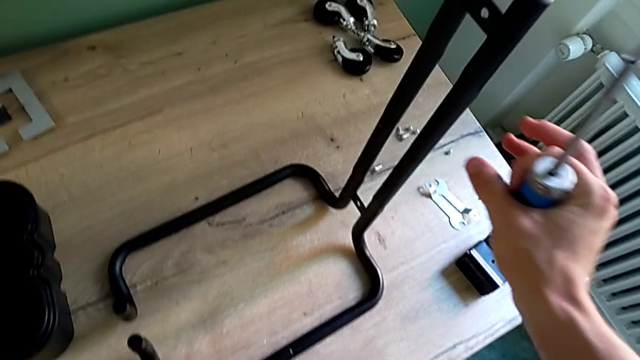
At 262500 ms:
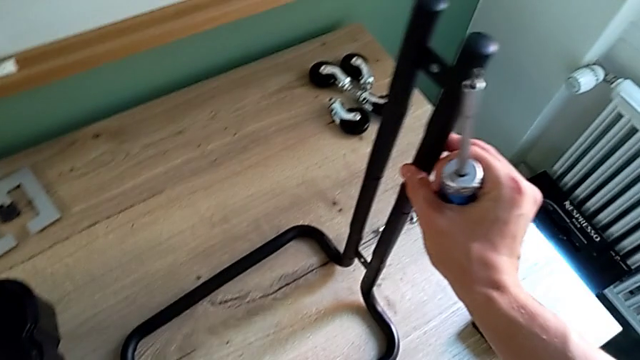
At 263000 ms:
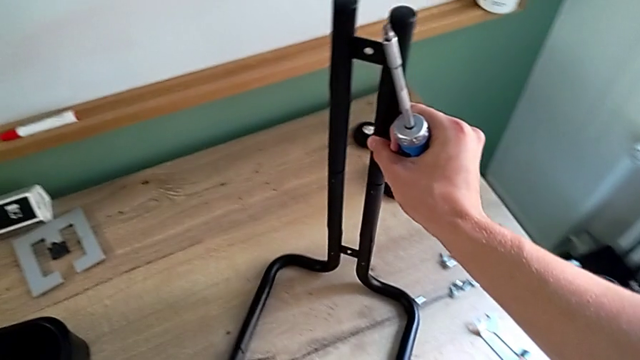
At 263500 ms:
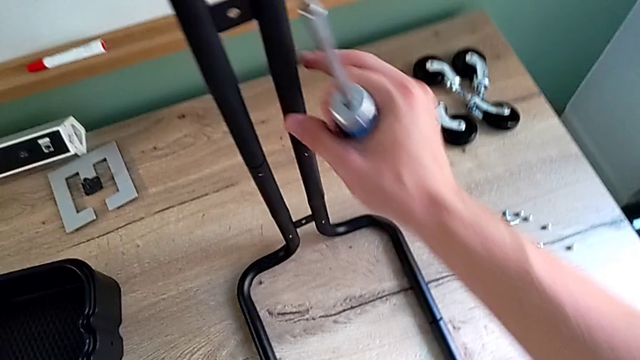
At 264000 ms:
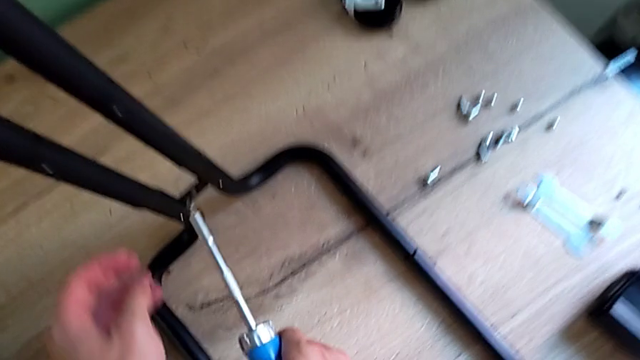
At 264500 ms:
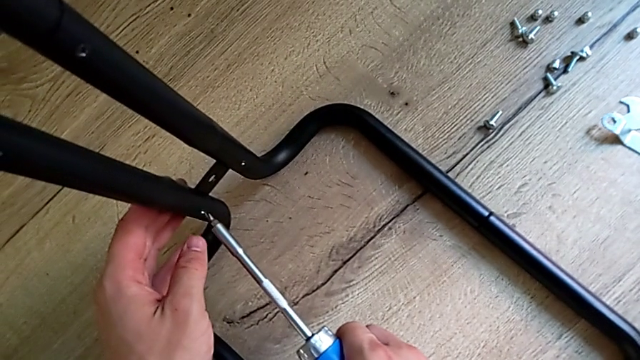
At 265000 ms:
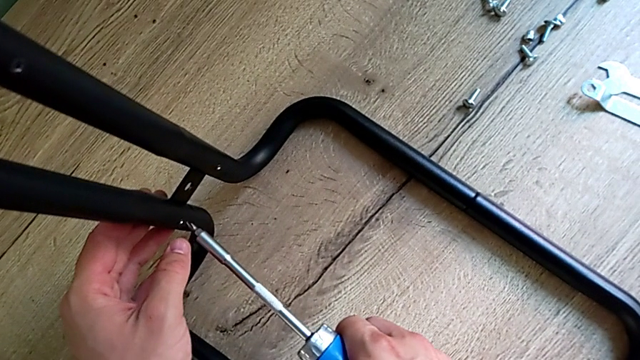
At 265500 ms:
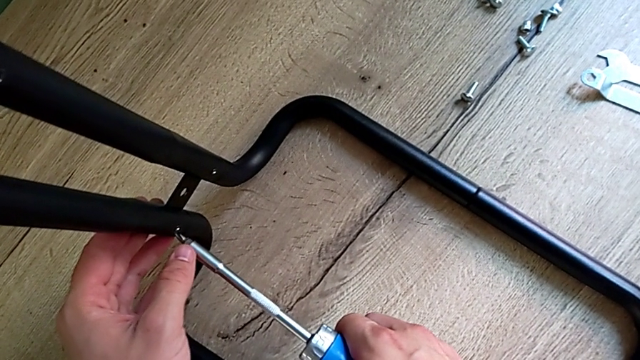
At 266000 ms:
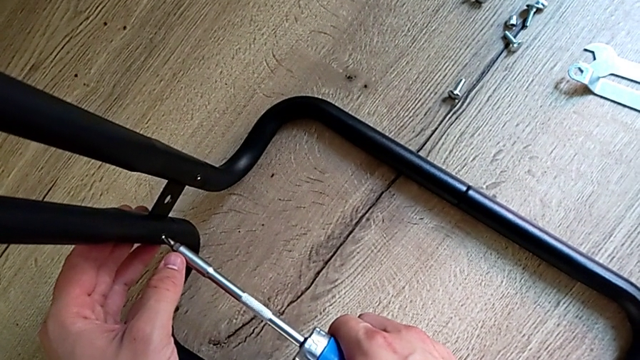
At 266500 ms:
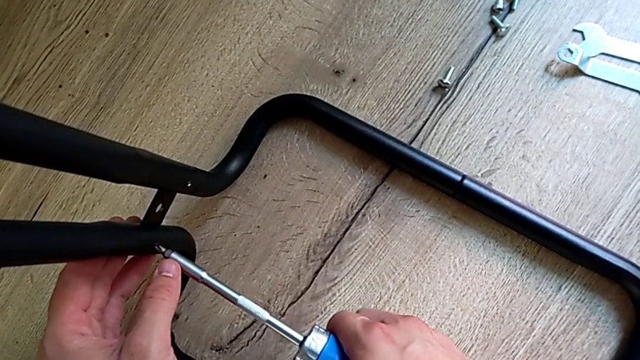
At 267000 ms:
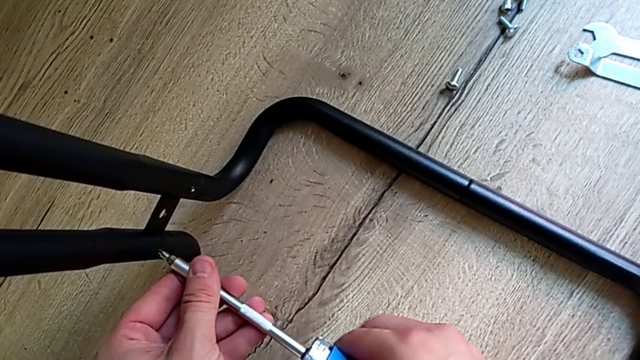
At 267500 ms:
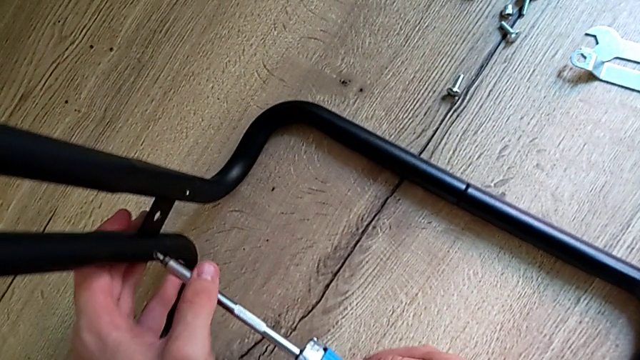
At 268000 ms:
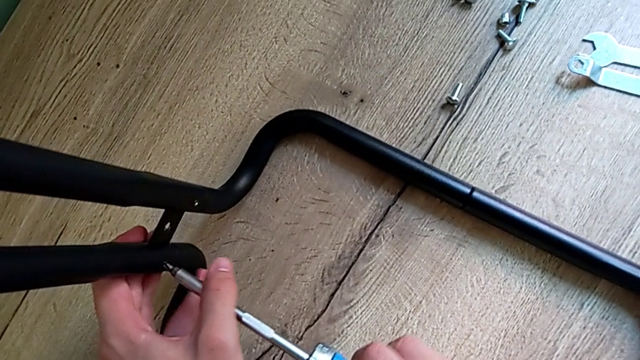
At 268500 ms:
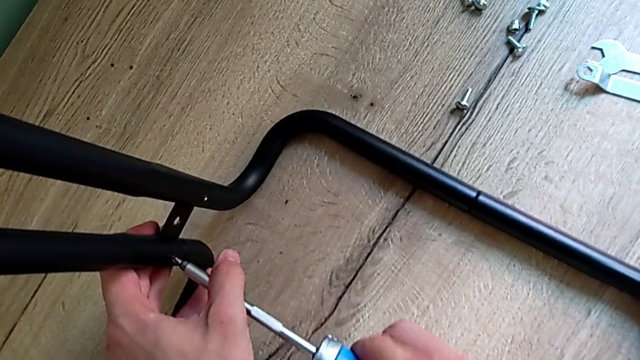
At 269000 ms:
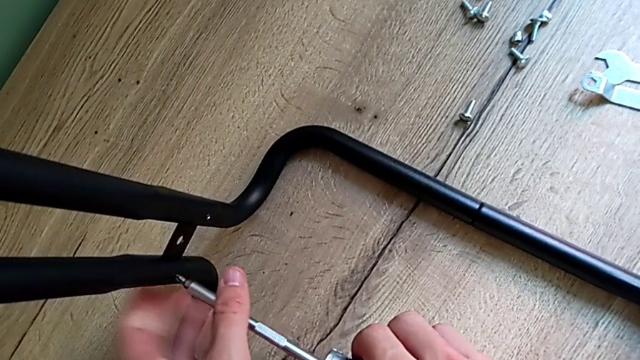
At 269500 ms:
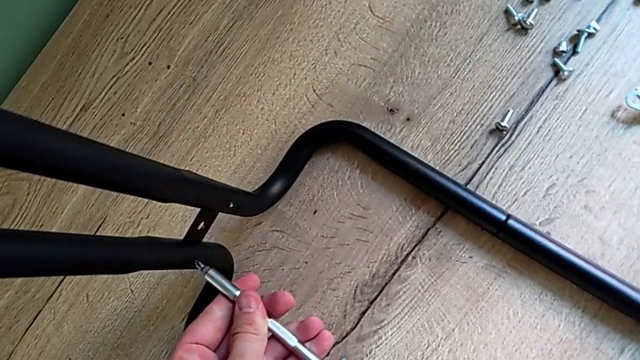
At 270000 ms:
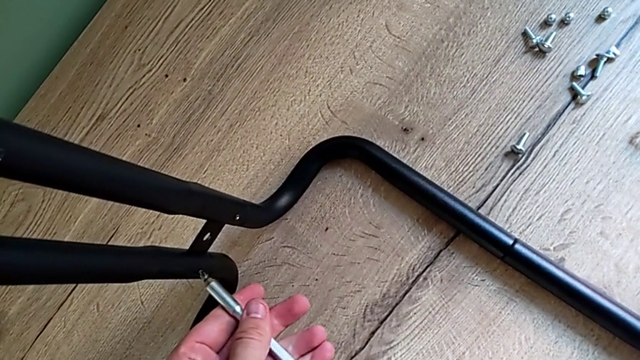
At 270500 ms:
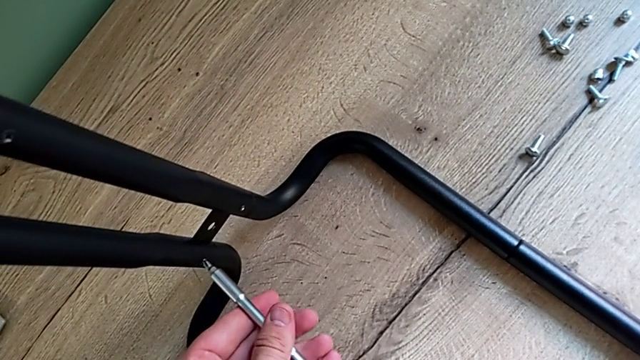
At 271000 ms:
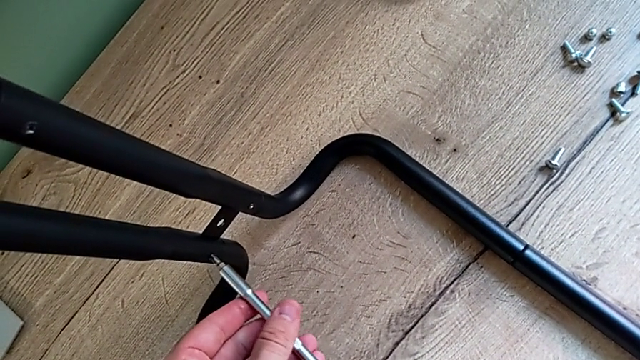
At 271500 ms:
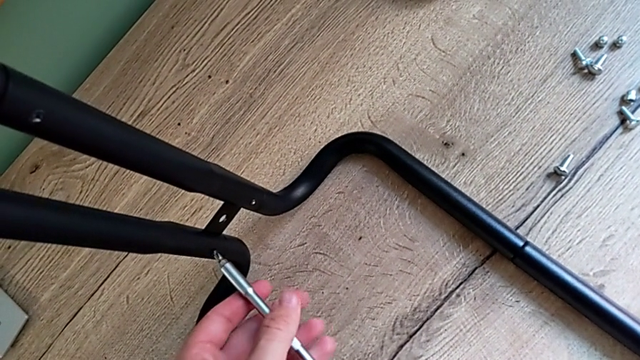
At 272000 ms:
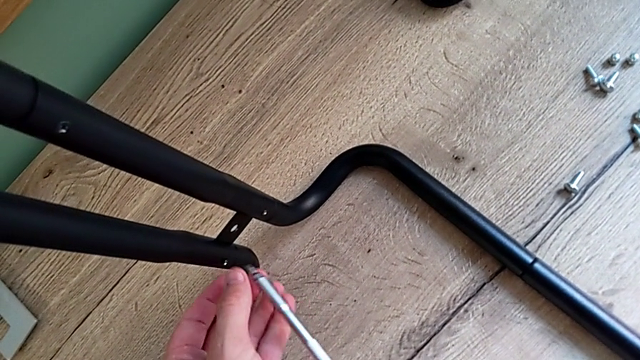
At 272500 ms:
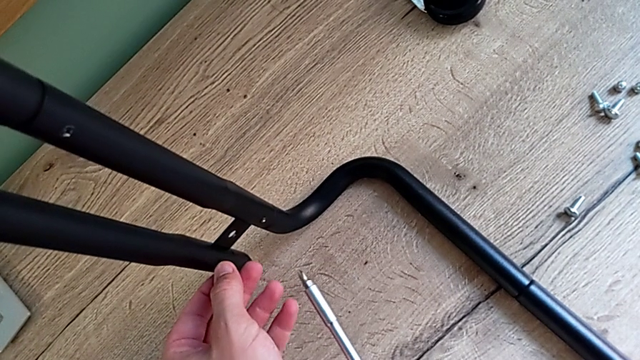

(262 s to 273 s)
The camera wearer is disassembling the second sidebar. They slide the half frame and unscrew the screwdriver.

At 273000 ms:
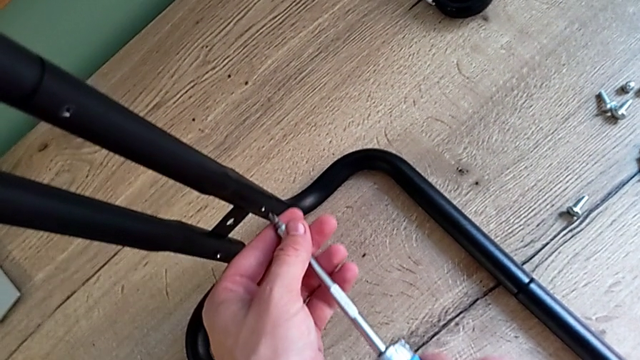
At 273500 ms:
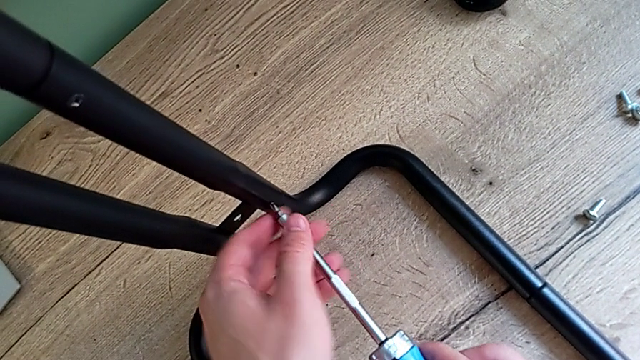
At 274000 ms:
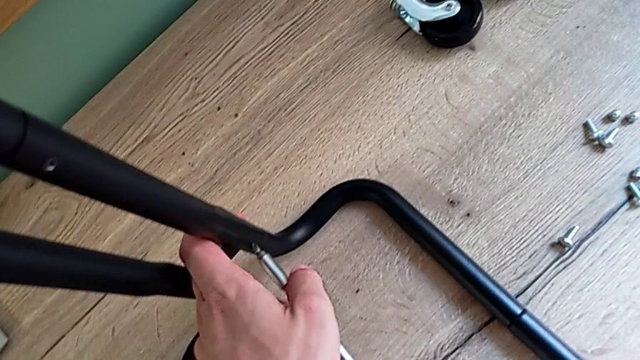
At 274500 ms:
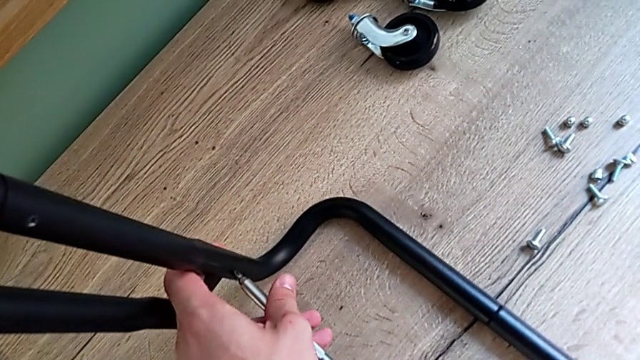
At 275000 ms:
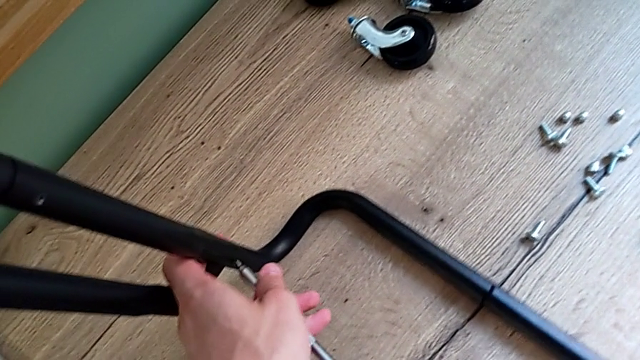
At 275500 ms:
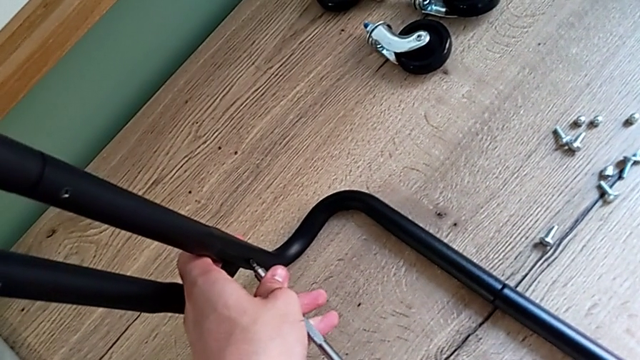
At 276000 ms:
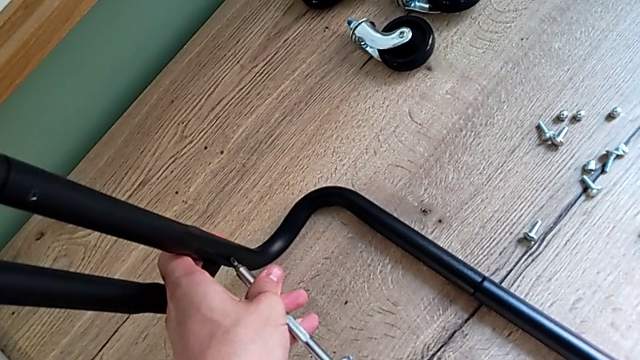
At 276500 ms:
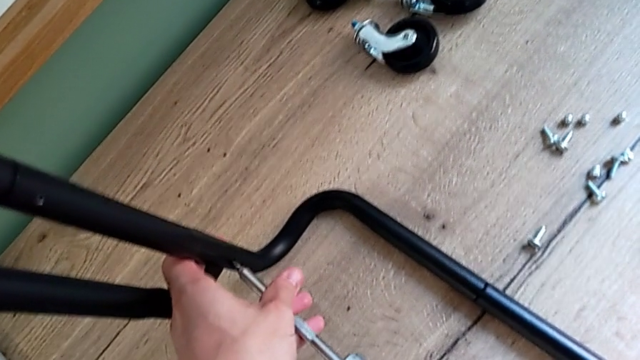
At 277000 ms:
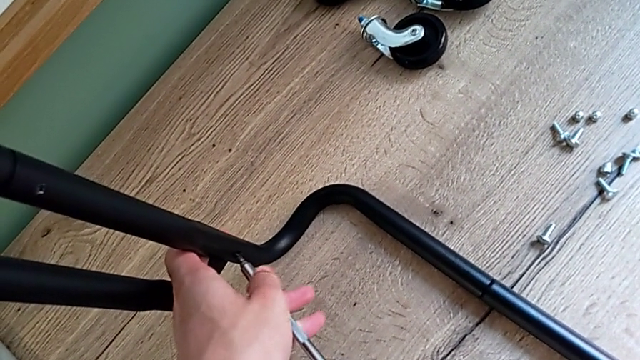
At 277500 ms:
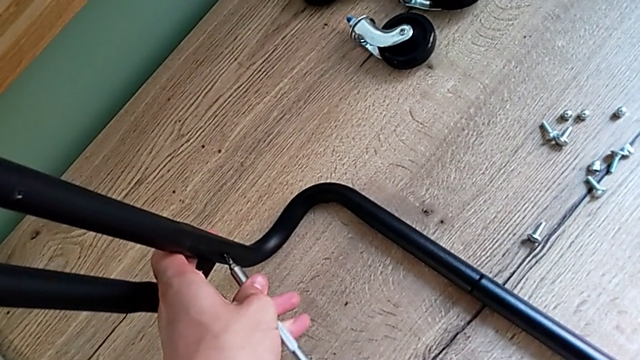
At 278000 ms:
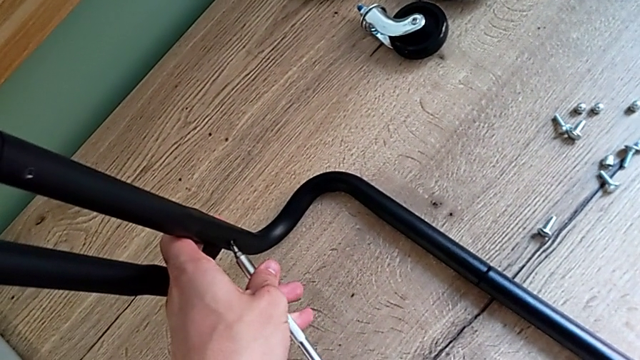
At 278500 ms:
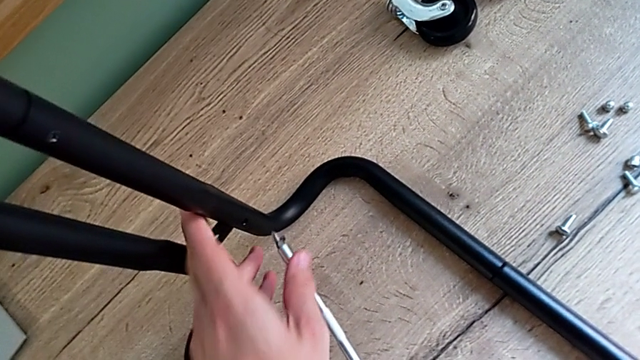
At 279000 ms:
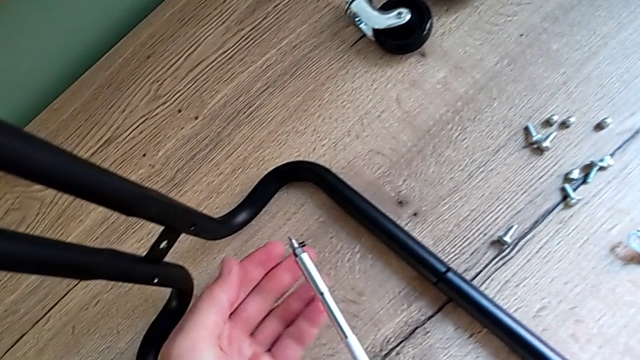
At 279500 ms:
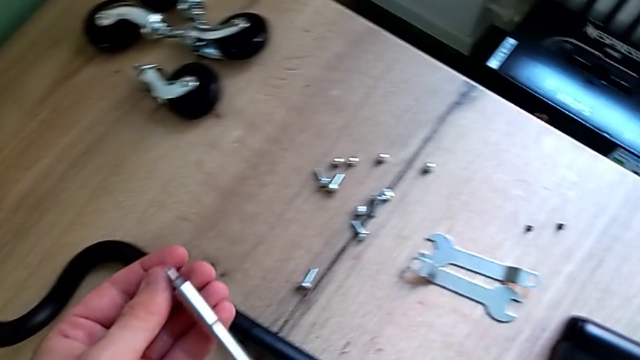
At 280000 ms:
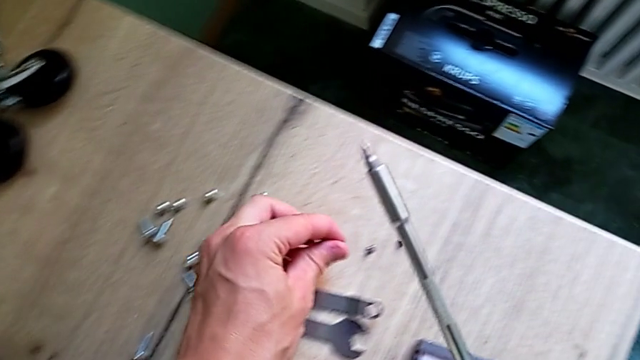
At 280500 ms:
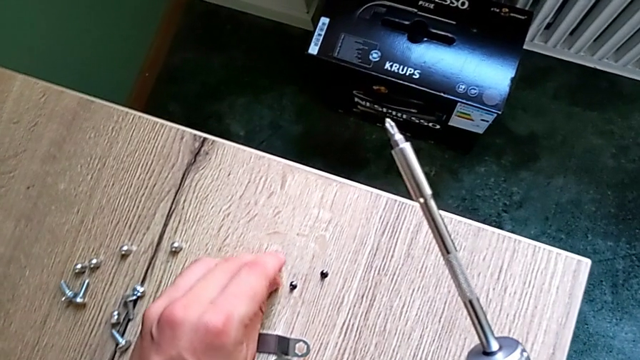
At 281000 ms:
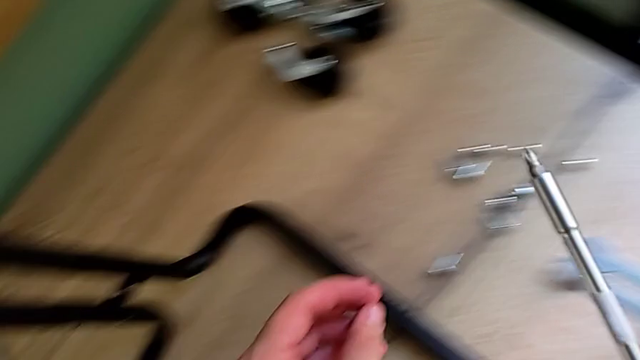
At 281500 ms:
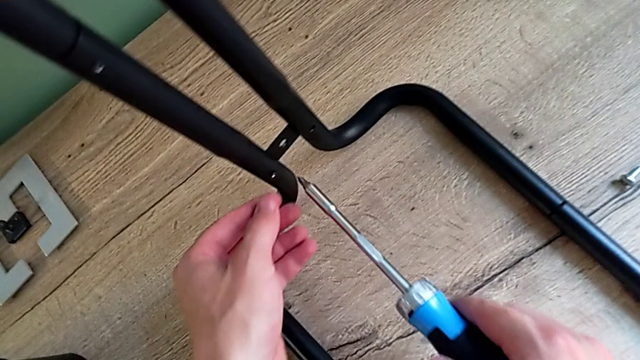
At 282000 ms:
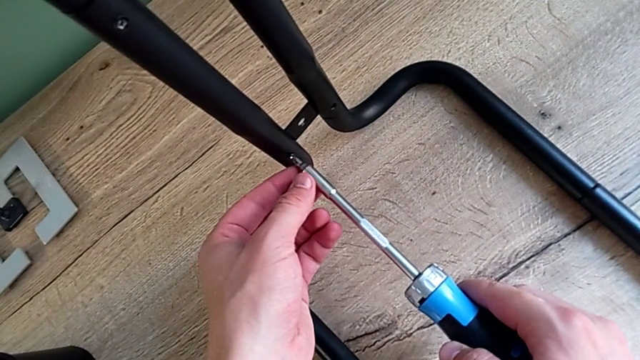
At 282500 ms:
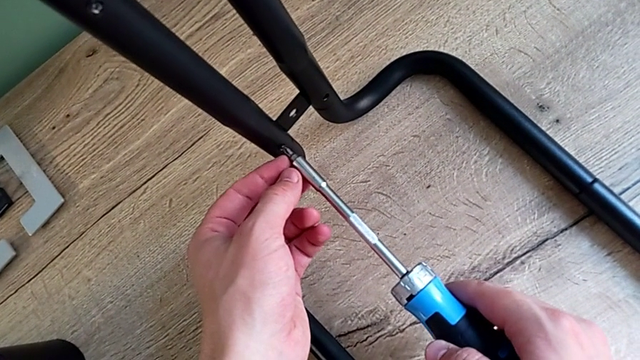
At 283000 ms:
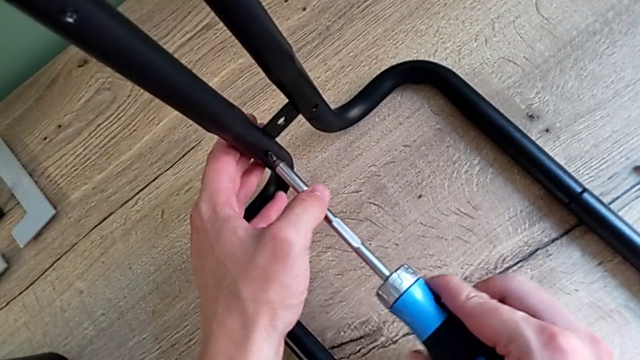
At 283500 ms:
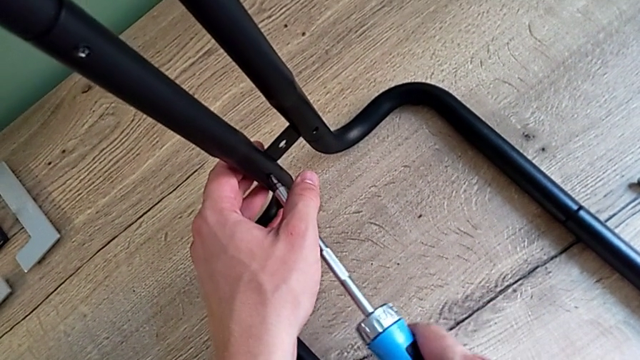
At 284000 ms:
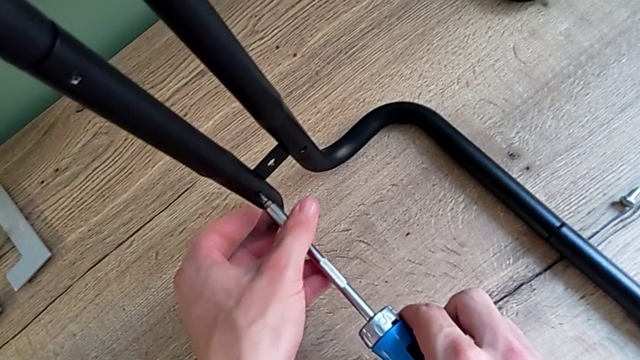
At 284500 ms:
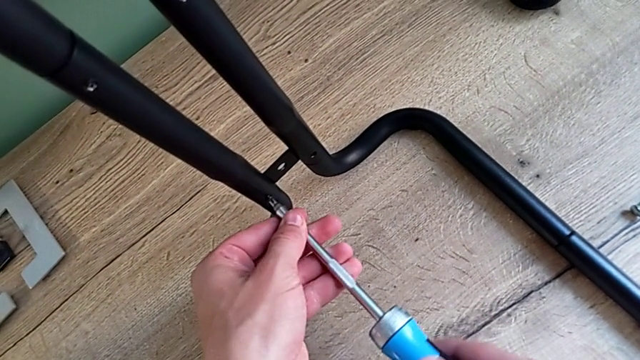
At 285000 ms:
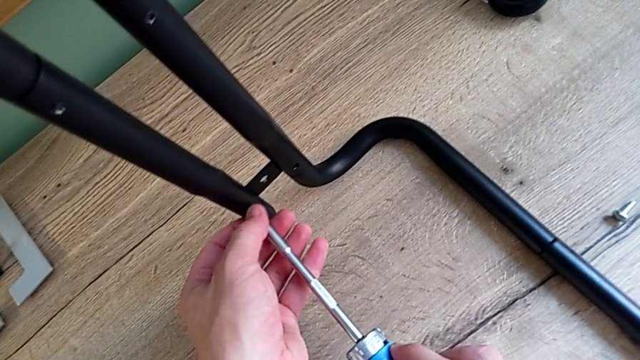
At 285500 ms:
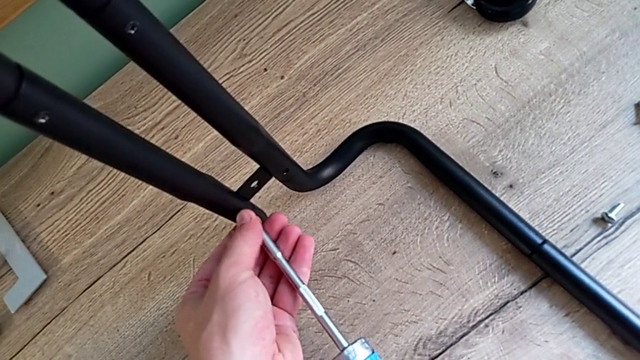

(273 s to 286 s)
The camera wearer is disassembling the second sidebar. They unscrew the screw, place it and begin to unscrew the screw.
